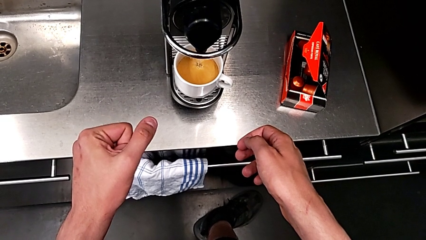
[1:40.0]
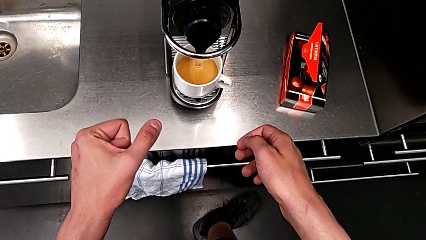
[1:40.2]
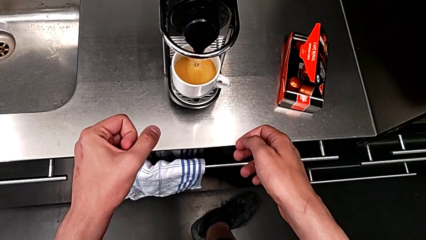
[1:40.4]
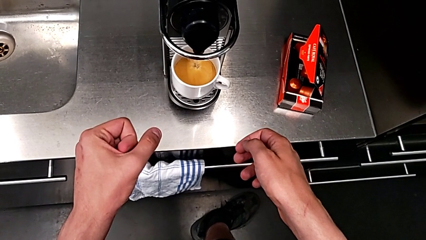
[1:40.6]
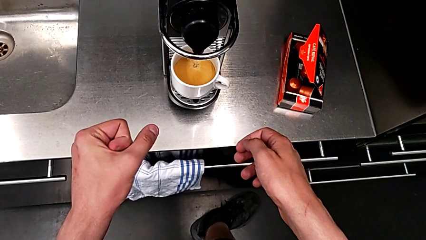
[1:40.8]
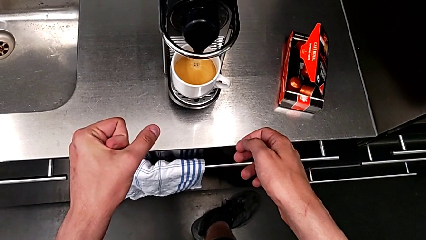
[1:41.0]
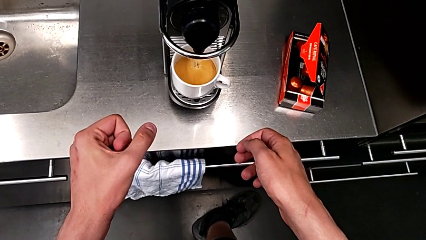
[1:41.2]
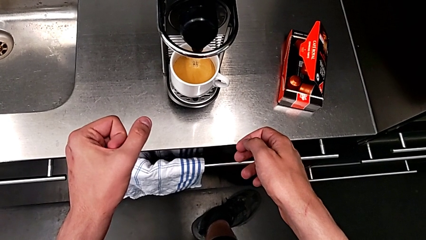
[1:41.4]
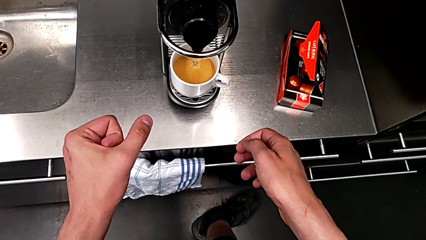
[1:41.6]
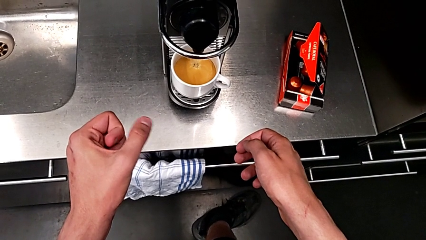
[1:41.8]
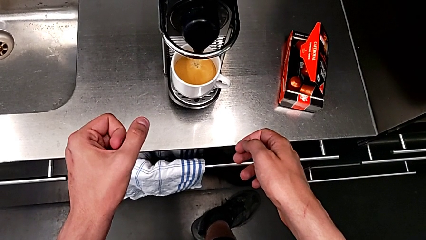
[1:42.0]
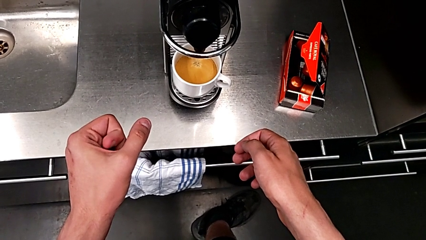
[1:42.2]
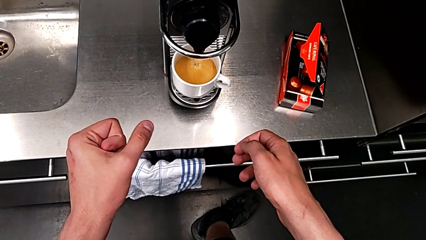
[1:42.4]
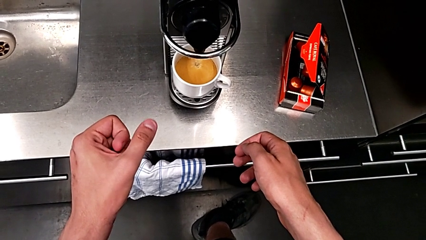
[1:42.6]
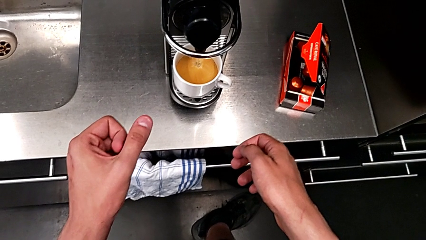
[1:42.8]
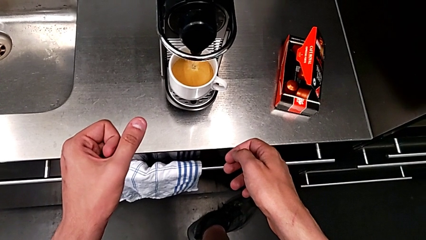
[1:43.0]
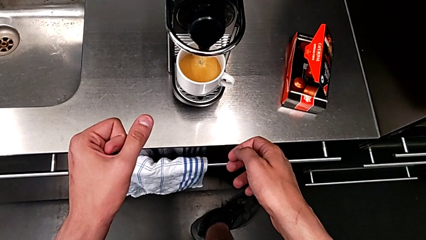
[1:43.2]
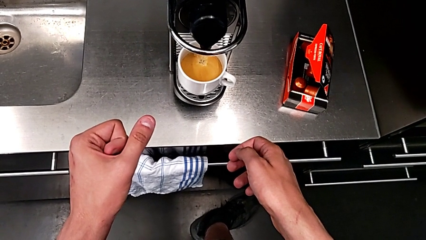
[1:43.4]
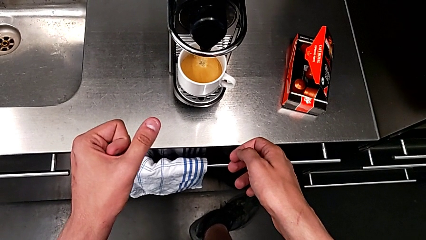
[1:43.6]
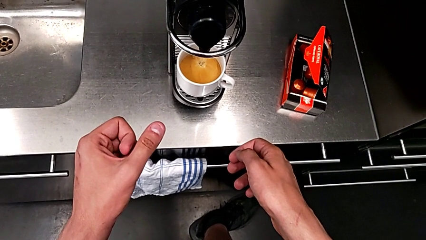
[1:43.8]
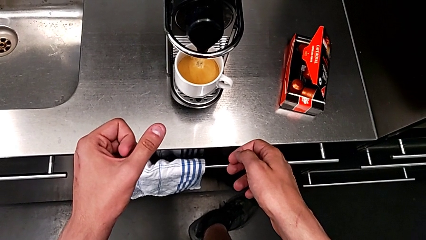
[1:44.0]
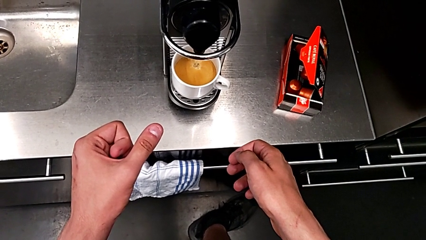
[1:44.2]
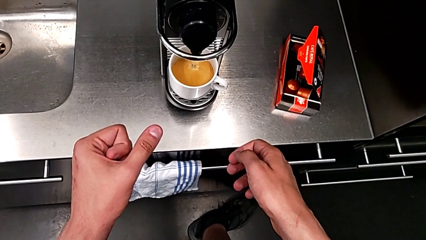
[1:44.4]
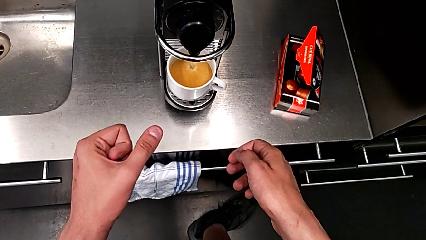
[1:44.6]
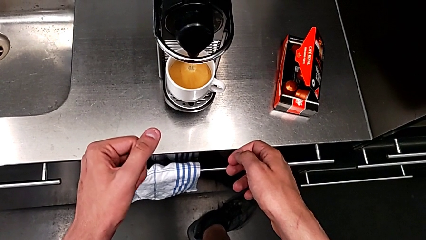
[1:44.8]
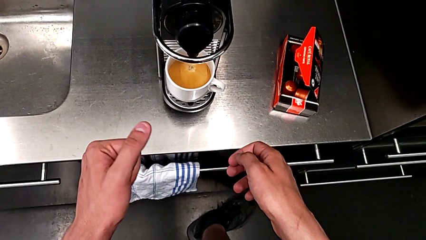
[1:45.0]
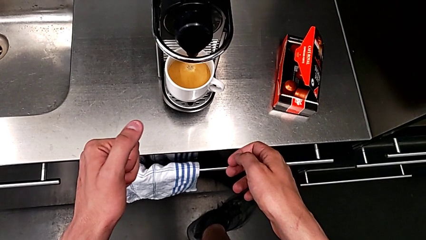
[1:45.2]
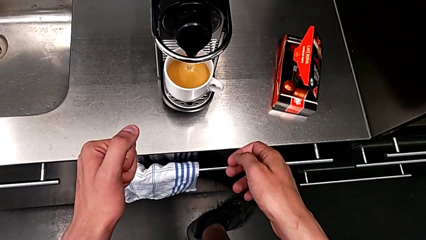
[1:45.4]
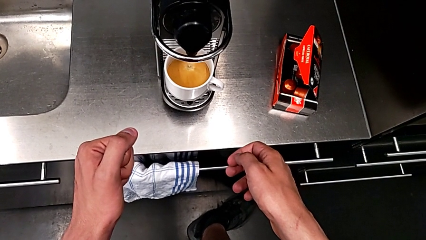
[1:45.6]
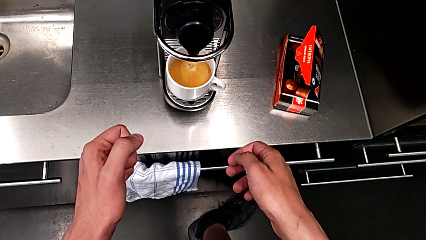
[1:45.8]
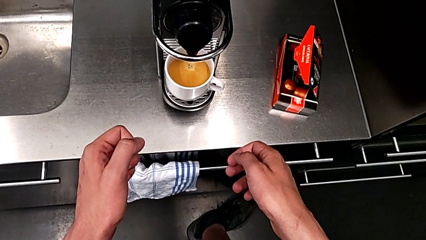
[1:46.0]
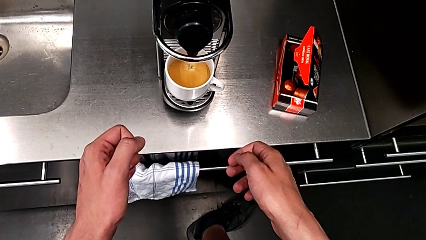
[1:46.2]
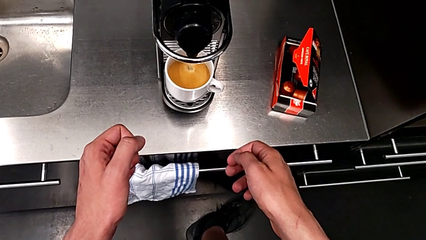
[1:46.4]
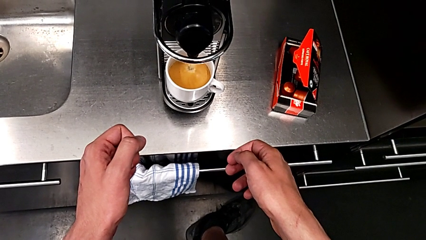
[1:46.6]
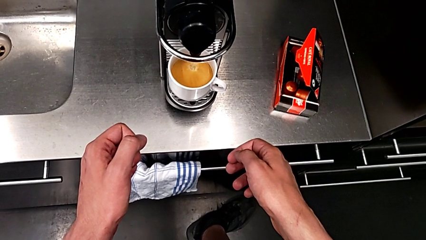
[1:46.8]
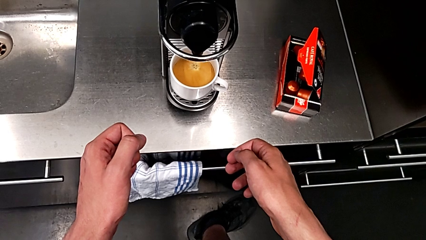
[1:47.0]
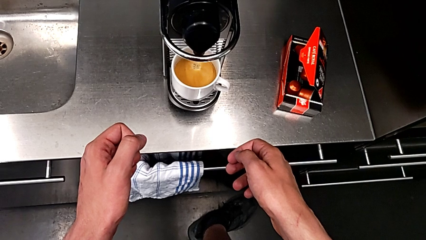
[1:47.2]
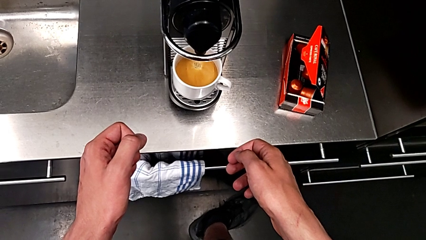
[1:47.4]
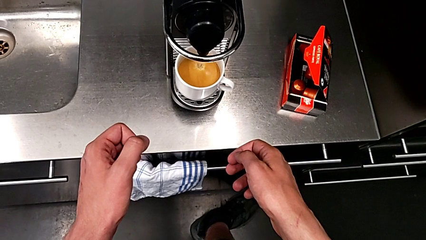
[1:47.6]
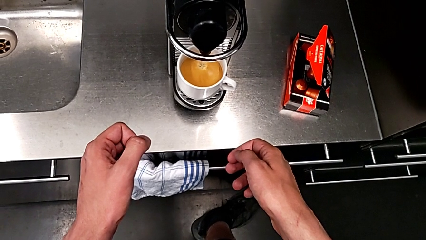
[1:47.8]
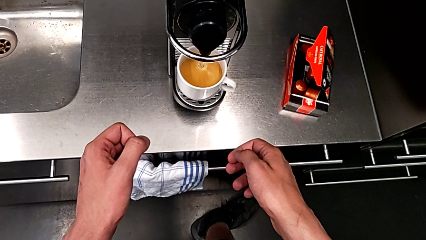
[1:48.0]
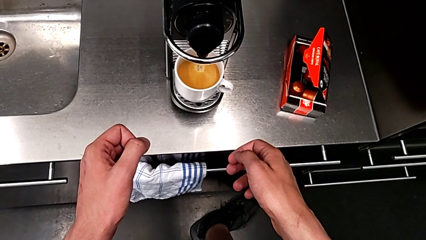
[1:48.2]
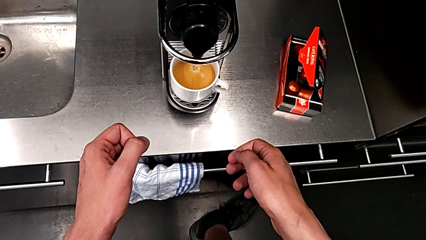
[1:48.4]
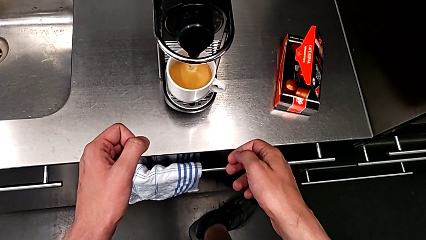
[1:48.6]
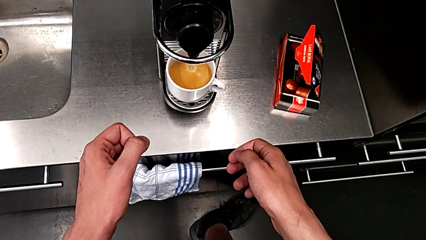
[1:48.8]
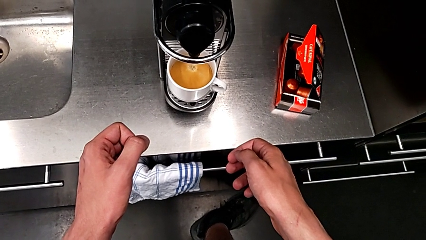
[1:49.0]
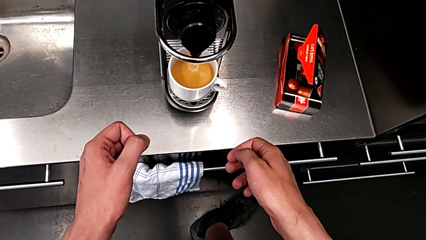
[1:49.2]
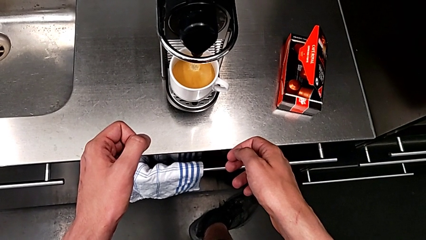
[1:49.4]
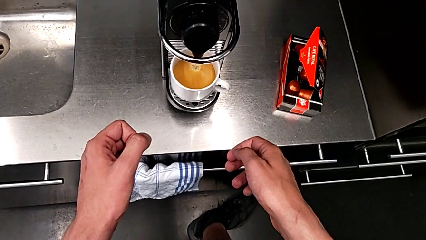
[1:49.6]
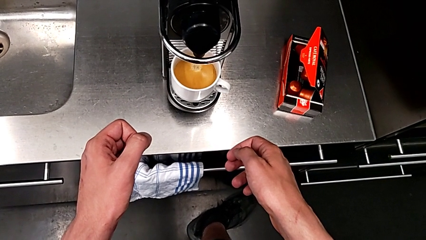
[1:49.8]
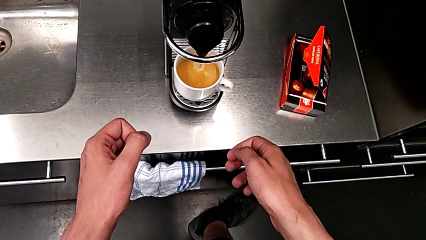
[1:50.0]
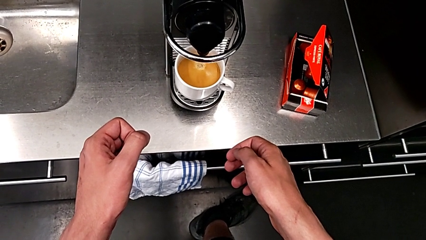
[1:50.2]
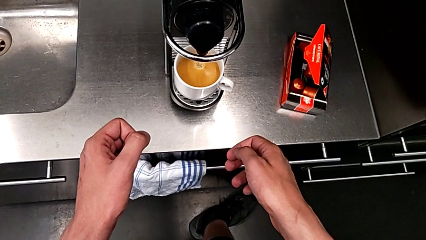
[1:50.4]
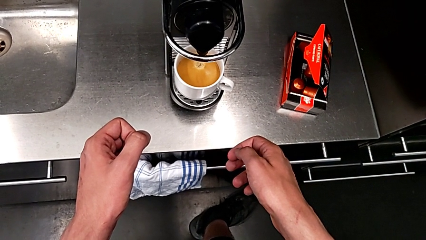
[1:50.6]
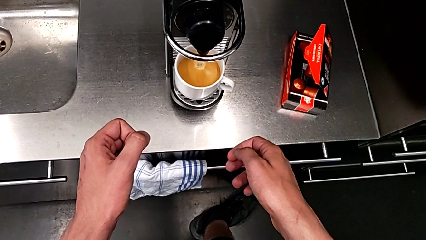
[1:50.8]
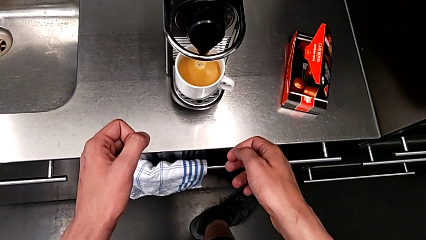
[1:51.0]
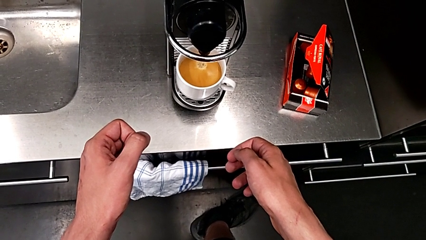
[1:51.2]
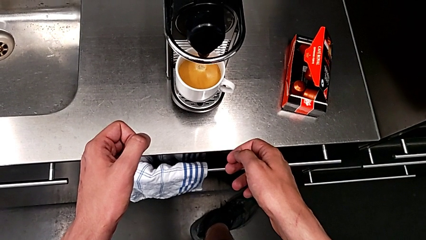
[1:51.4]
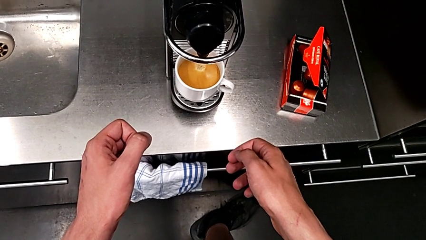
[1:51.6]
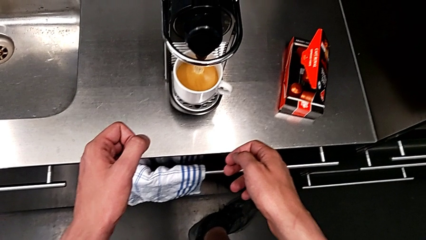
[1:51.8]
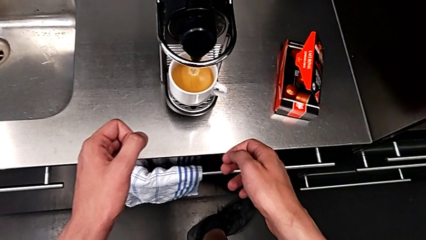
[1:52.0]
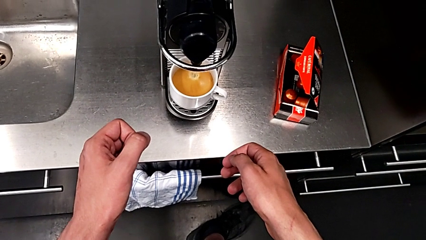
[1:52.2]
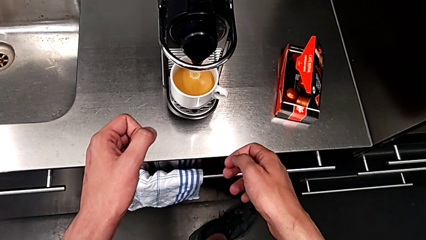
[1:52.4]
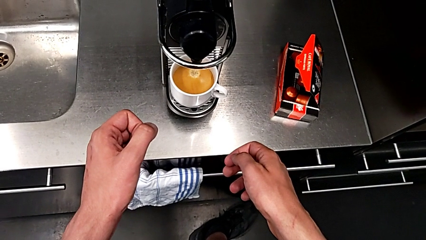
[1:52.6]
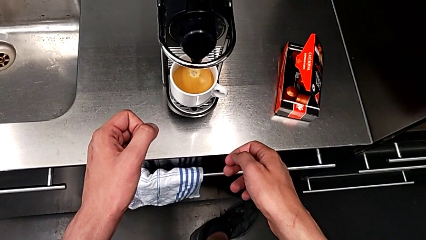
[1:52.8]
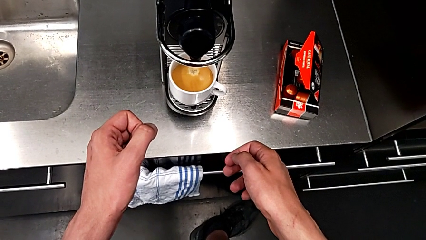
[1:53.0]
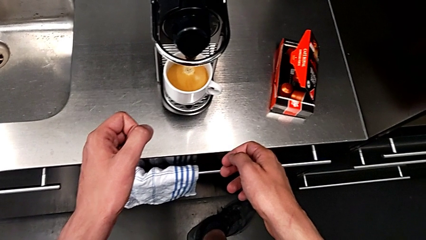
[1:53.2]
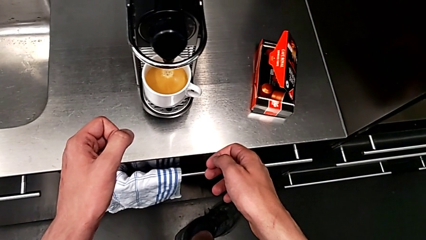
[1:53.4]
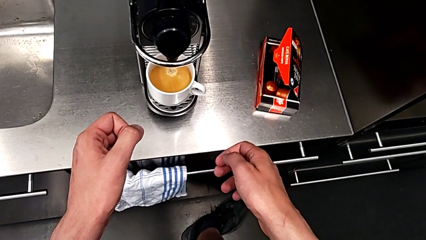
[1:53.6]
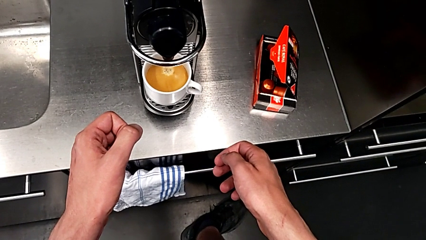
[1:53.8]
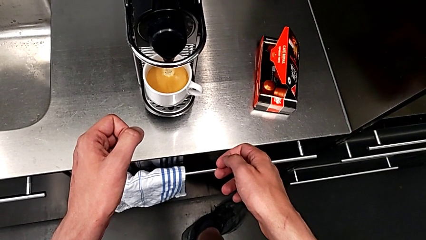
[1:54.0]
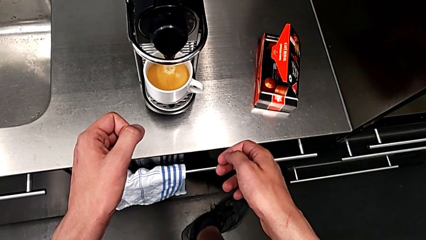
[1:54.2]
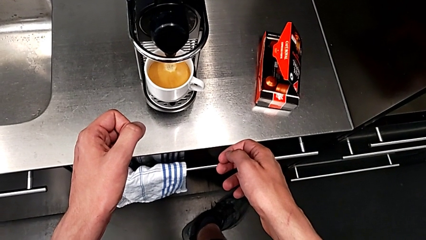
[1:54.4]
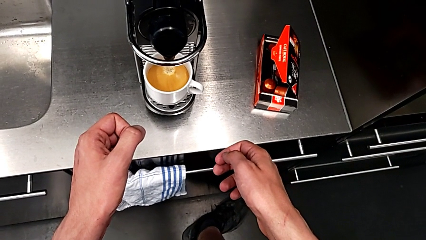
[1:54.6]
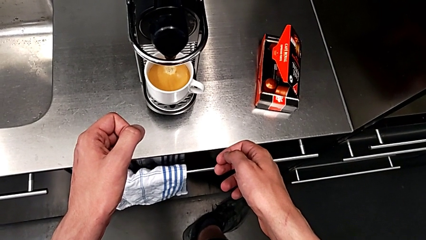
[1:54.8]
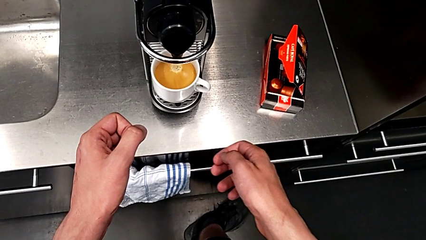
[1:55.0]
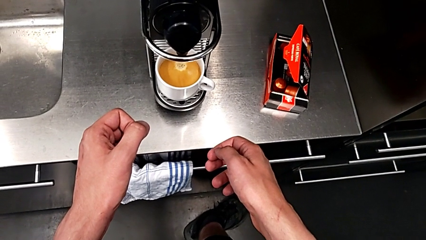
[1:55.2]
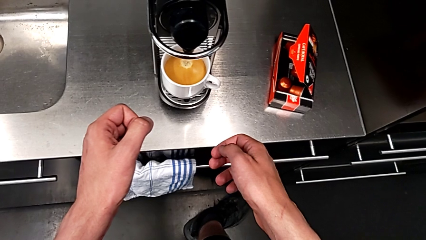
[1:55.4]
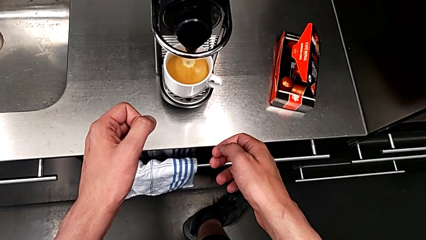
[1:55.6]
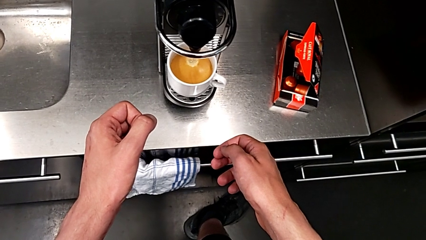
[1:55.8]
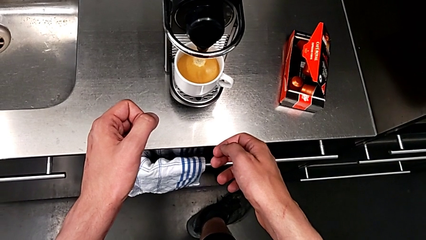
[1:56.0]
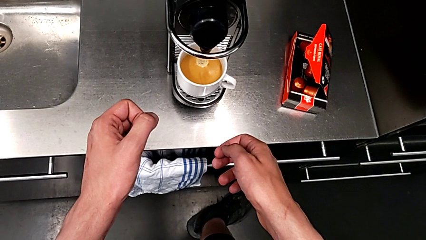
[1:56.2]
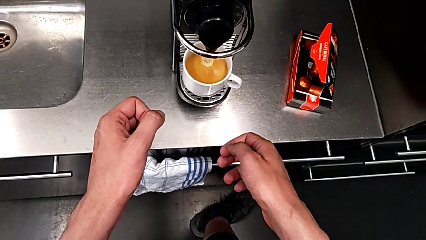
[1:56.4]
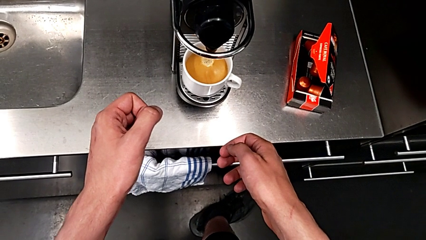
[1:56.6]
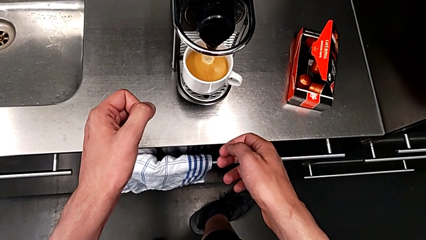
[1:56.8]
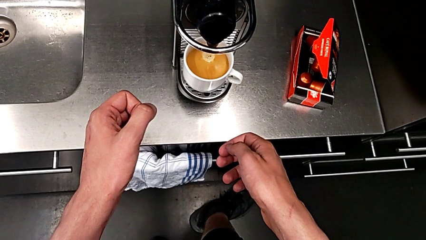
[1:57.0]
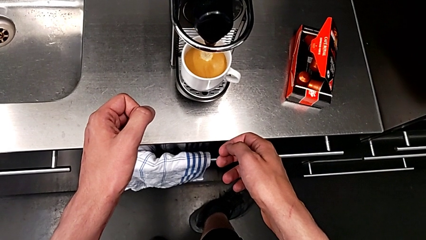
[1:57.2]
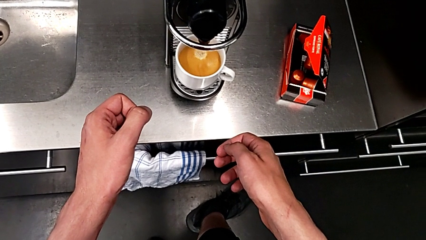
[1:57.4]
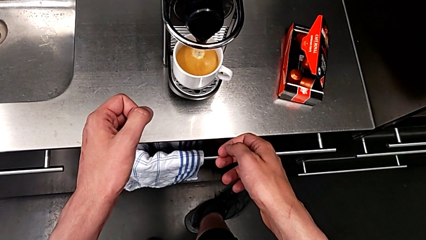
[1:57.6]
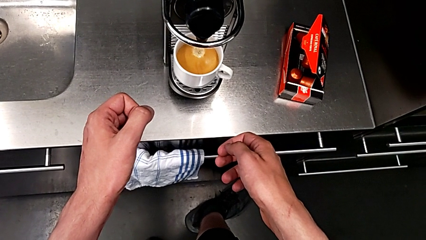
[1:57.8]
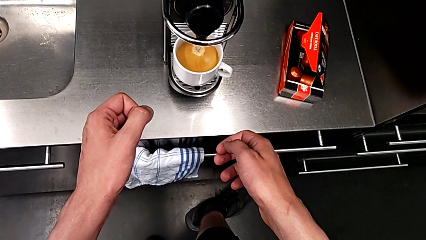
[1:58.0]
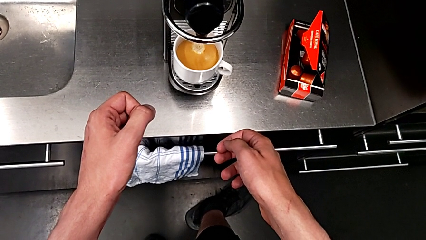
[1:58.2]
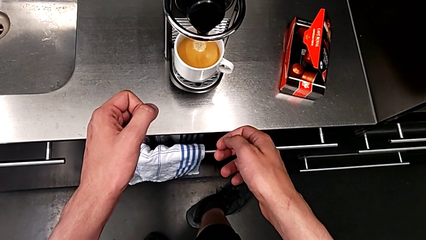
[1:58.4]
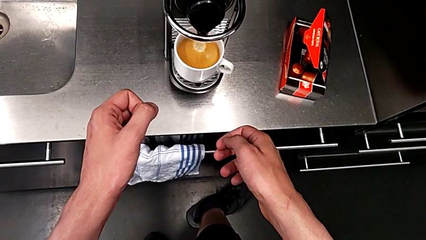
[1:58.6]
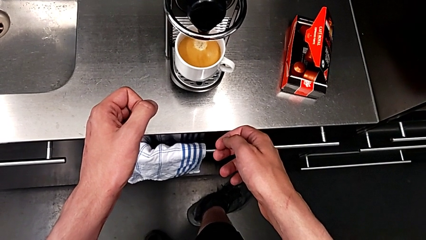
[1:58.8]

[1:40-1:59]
The camera wearer is making a cup of coffee. They keep loading the cup with the right hand.
